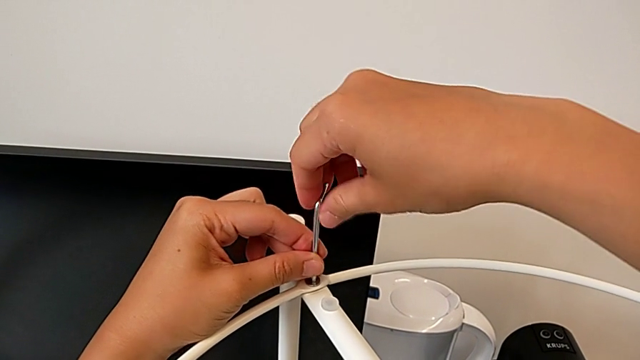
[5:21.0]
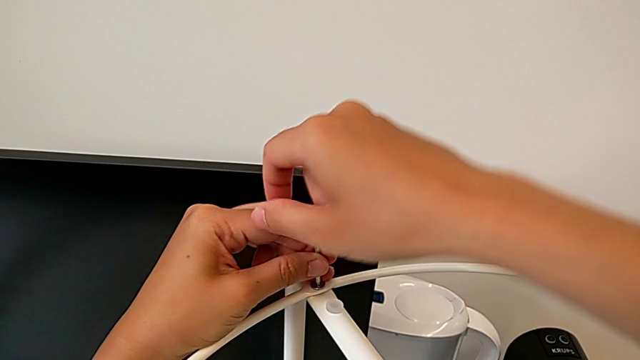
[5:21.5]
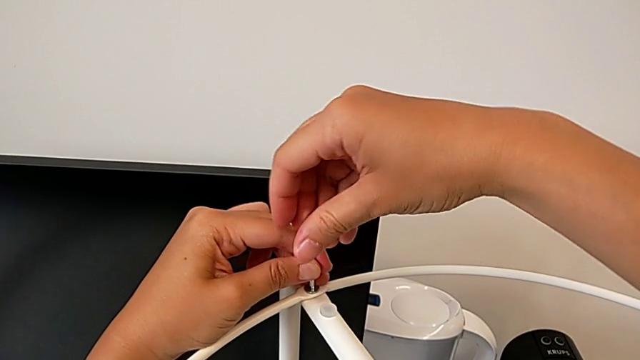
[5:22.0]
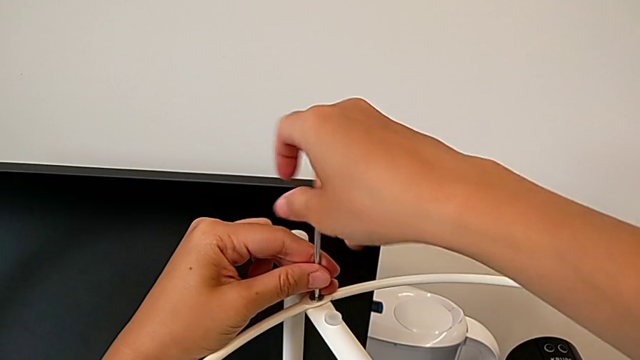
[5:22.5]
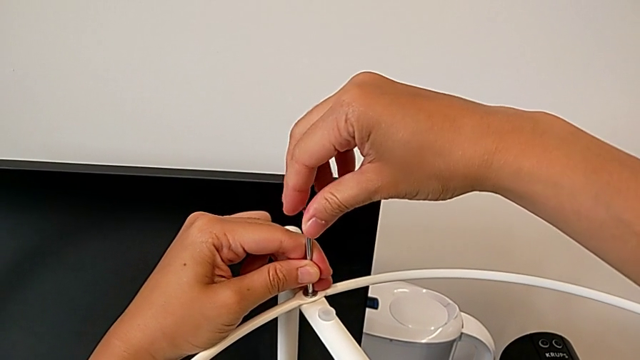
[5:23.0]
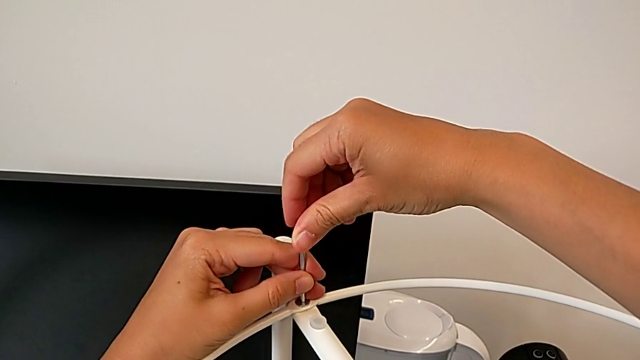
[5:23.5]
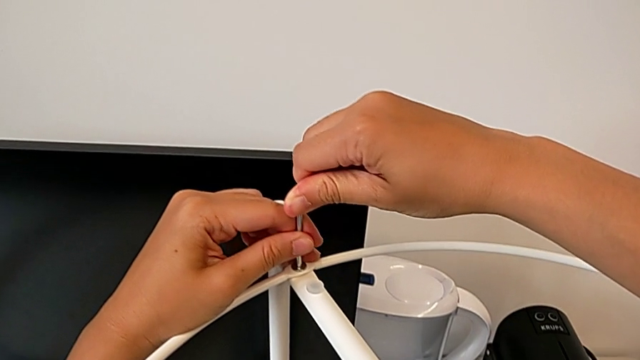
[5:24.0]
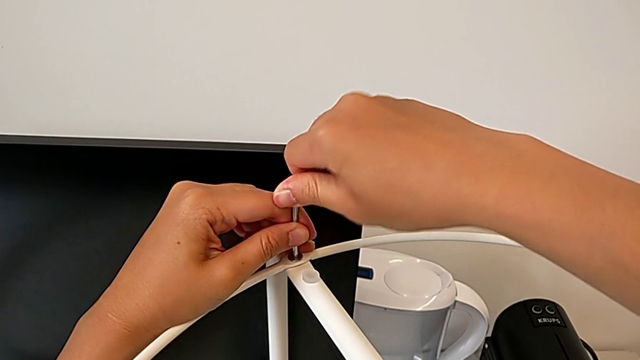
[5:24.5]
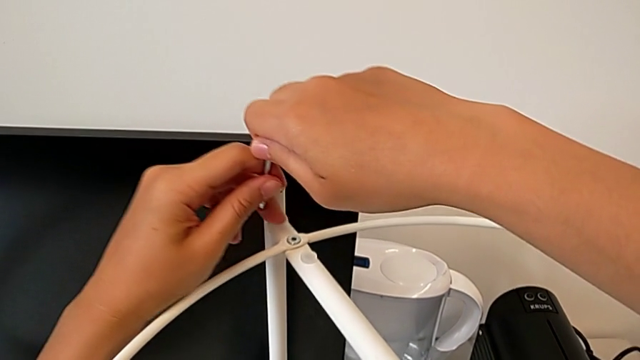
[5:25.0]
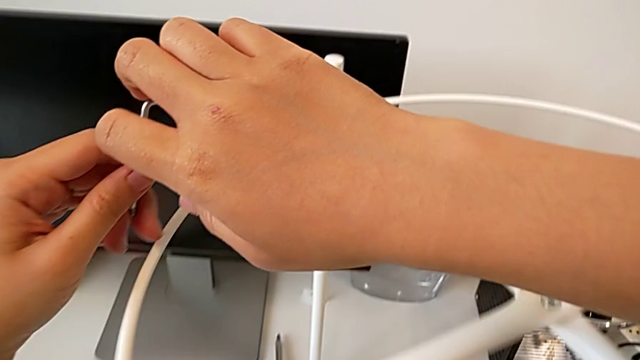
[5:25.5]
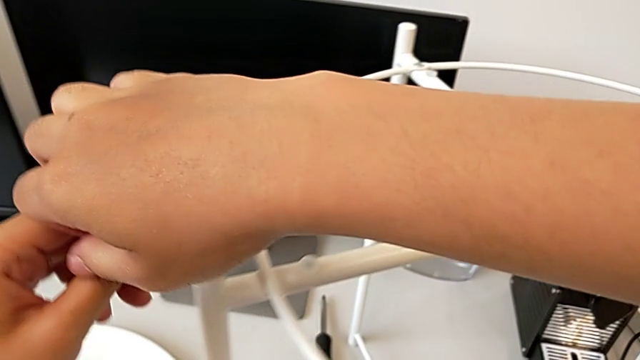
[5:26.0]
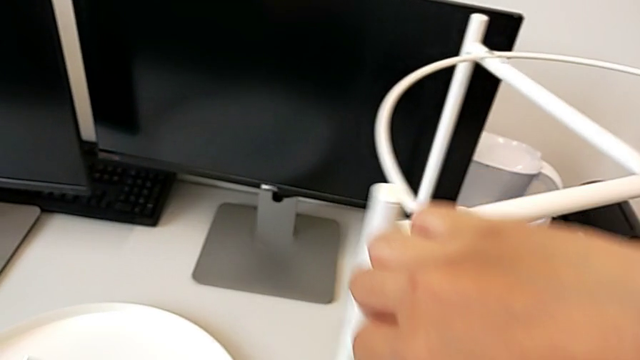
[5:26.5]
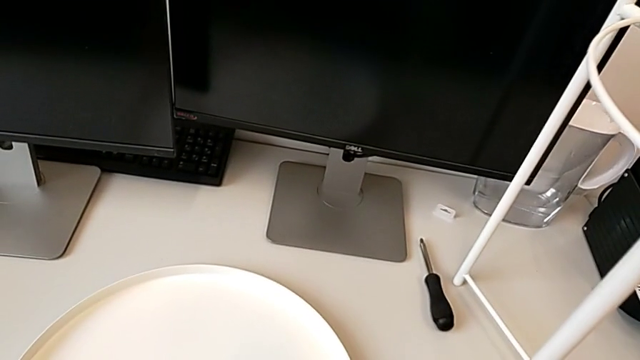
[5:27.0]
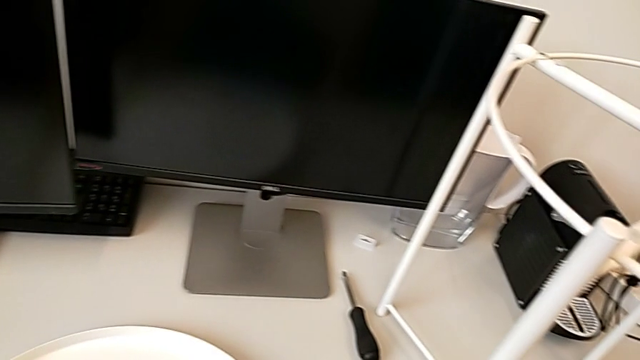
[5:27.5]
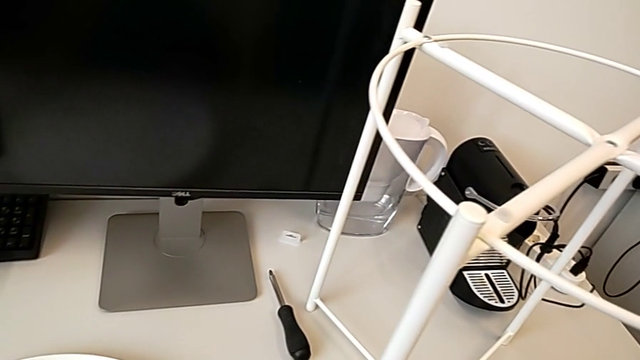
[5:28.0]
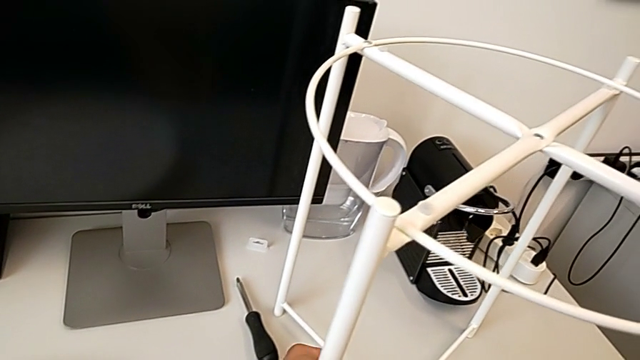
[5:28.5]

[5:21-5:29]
The camera wearer is assembling the circle. They keep screwing the hex socket head, withdraw the Allen wrench, grab it and place it.

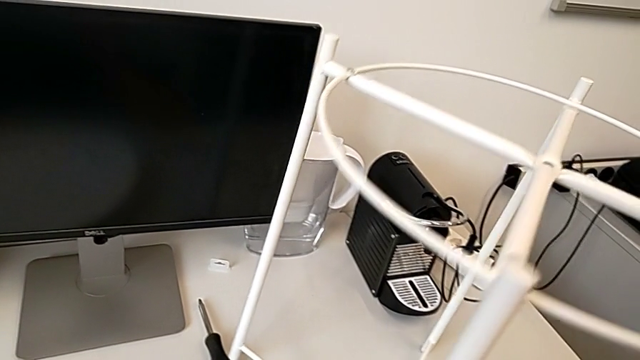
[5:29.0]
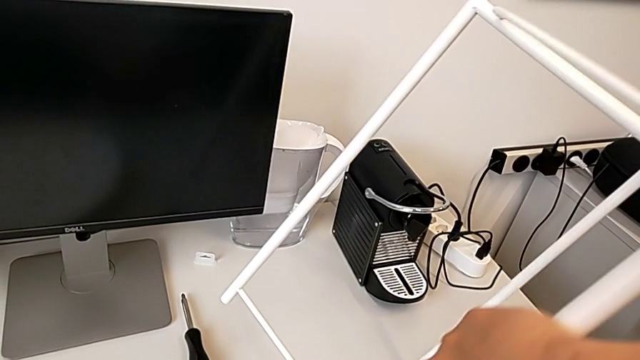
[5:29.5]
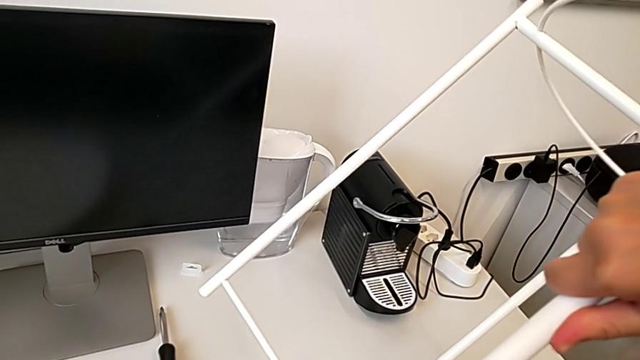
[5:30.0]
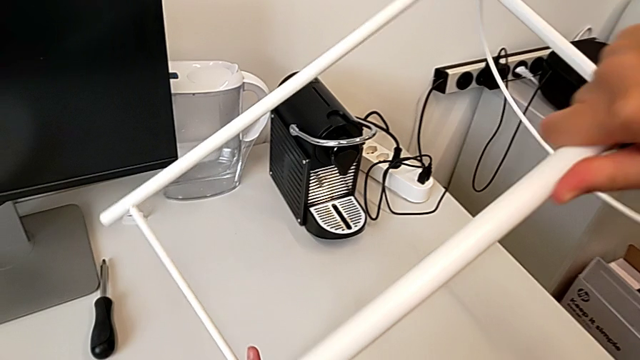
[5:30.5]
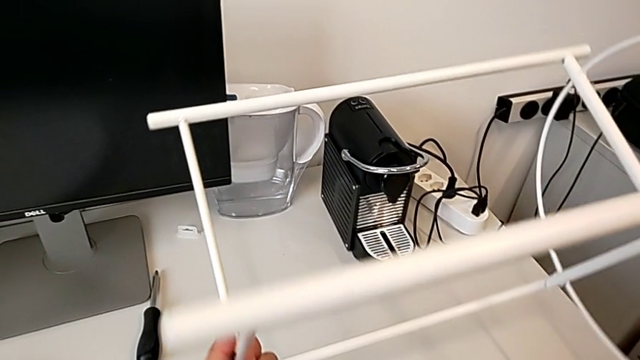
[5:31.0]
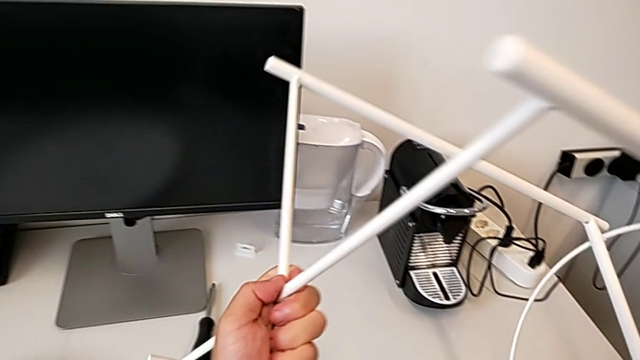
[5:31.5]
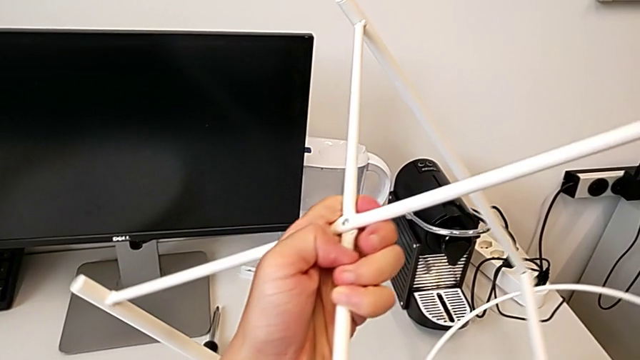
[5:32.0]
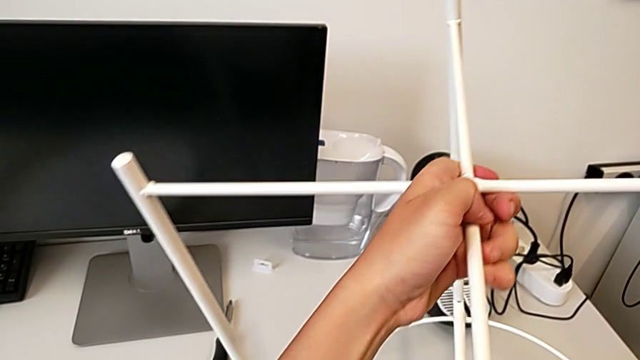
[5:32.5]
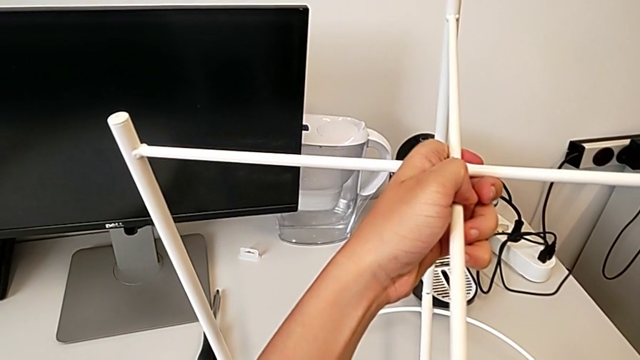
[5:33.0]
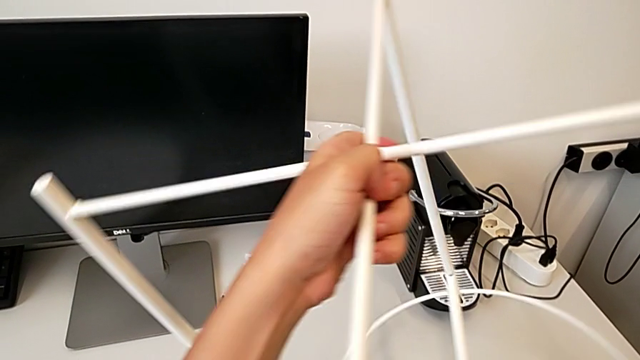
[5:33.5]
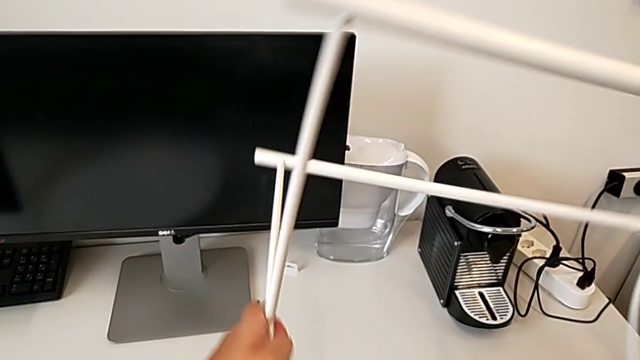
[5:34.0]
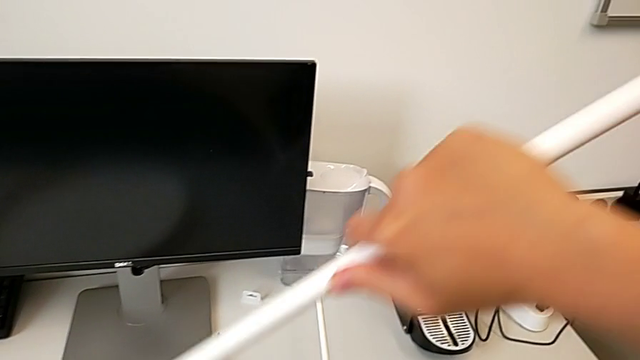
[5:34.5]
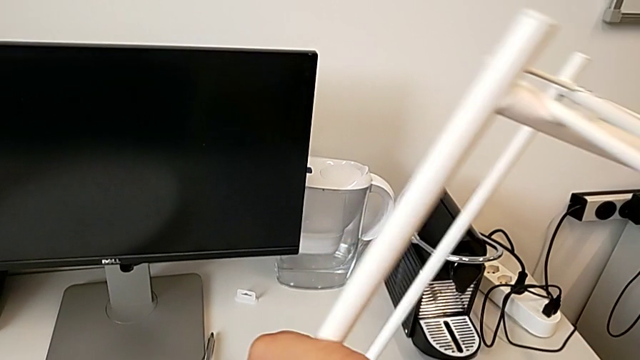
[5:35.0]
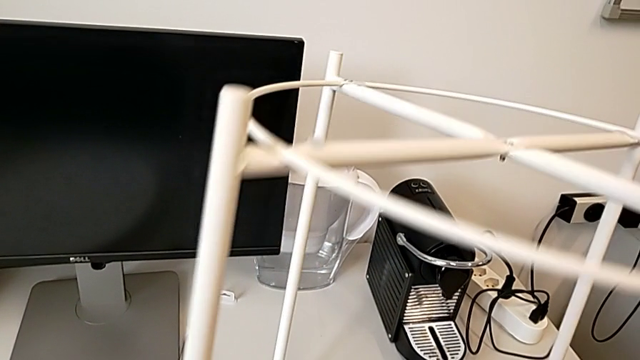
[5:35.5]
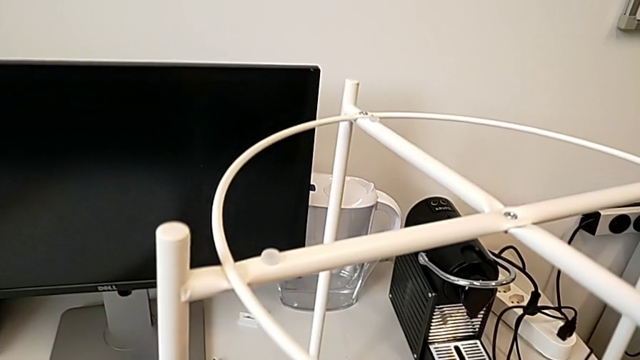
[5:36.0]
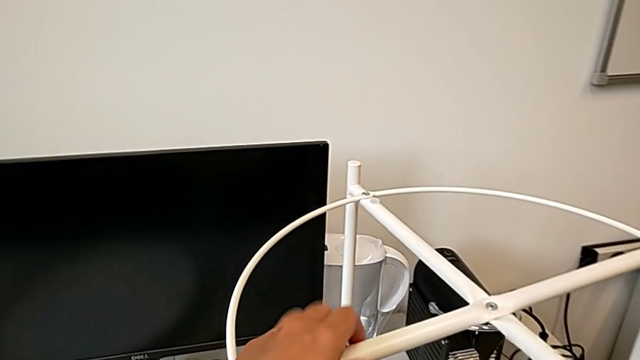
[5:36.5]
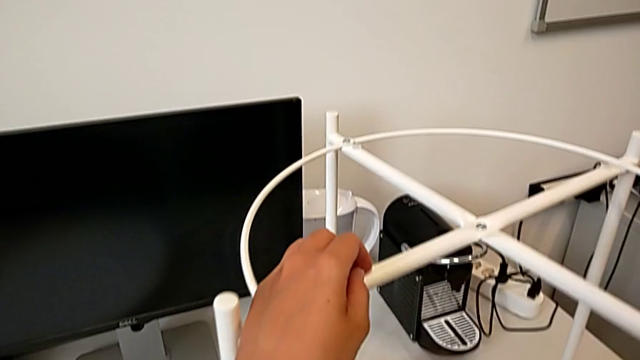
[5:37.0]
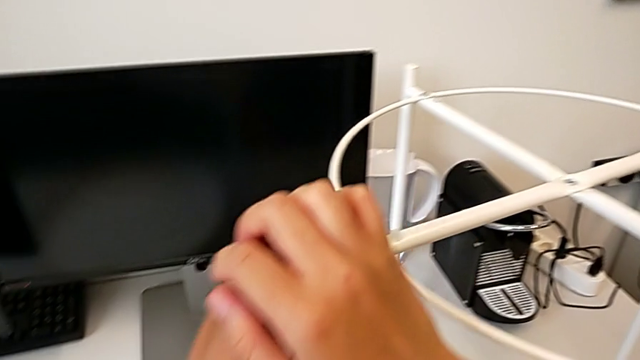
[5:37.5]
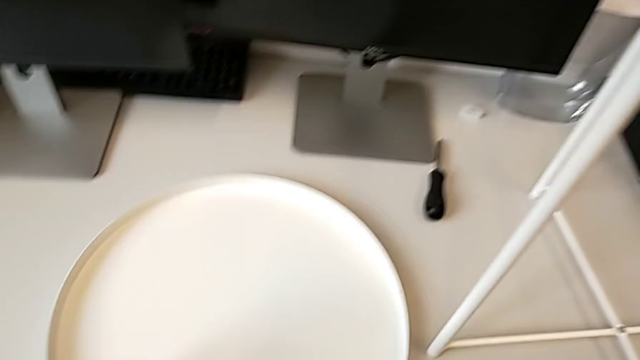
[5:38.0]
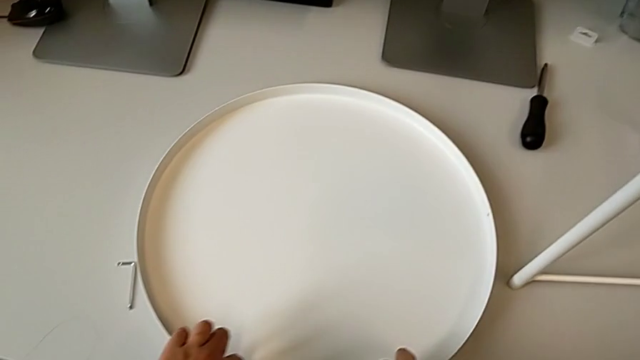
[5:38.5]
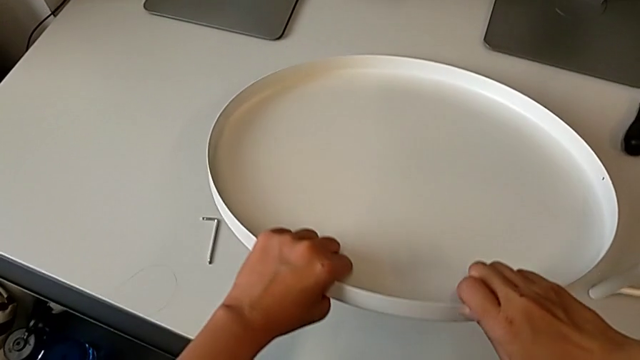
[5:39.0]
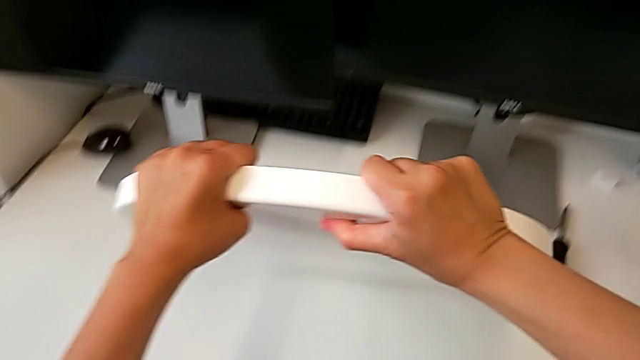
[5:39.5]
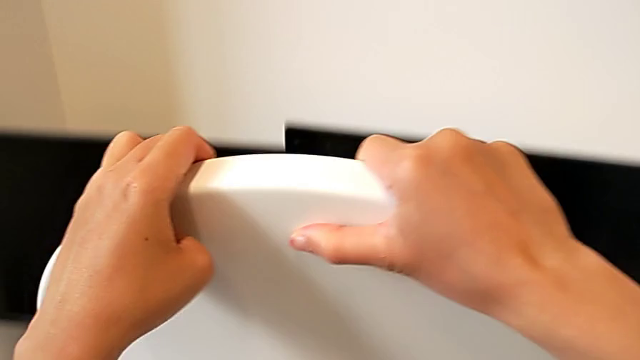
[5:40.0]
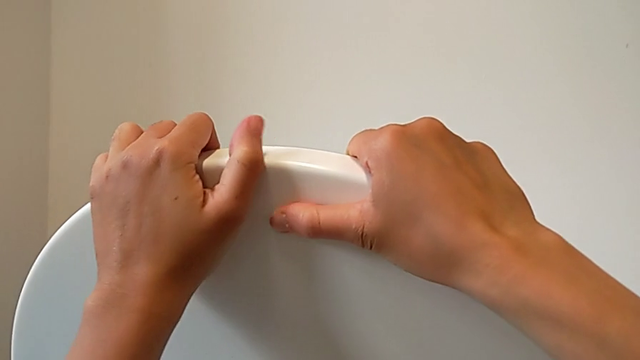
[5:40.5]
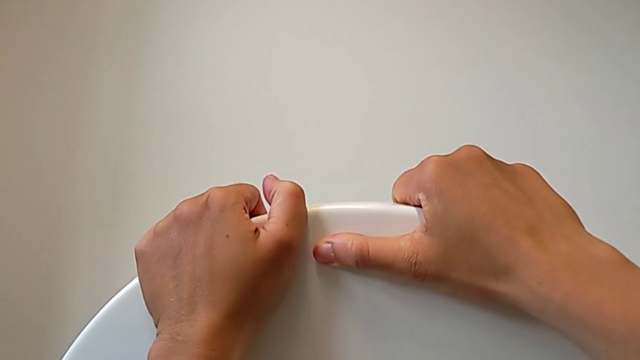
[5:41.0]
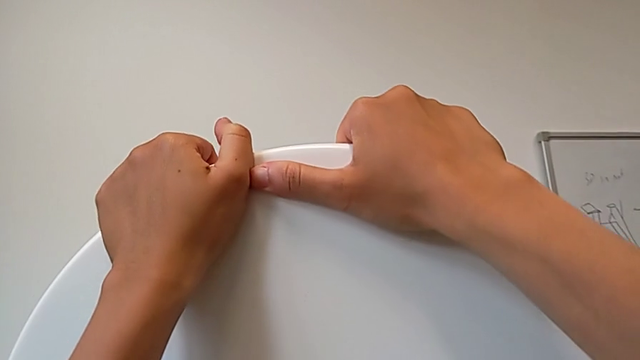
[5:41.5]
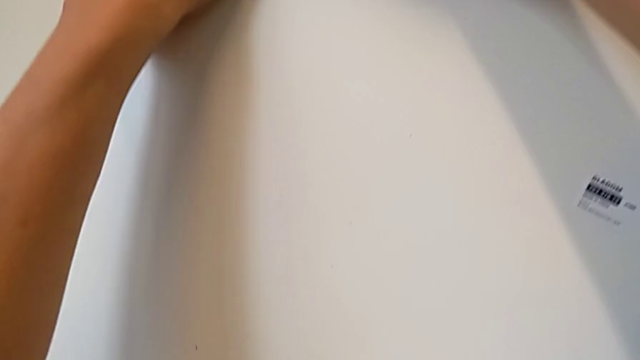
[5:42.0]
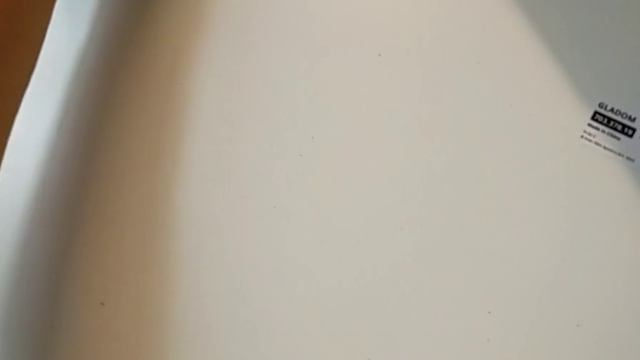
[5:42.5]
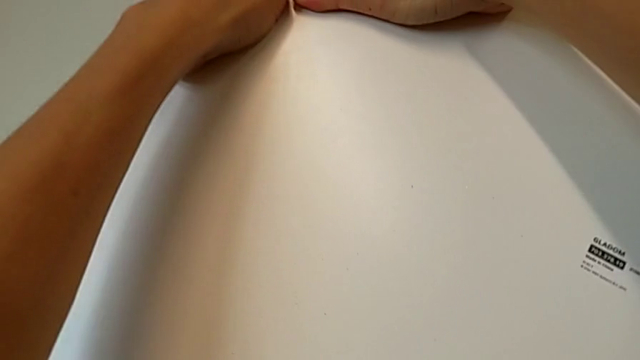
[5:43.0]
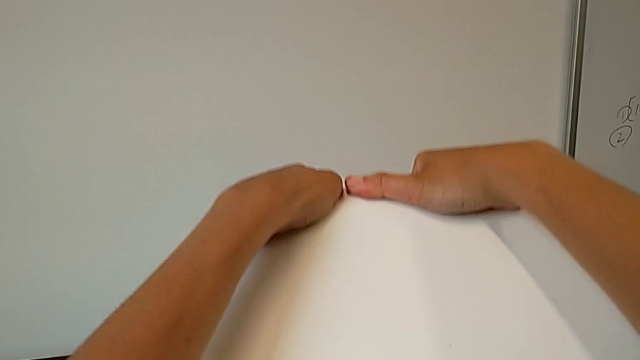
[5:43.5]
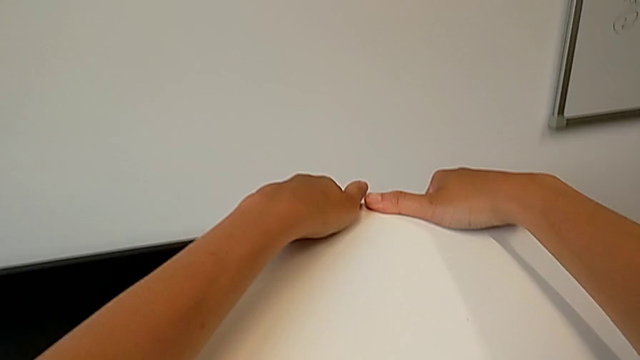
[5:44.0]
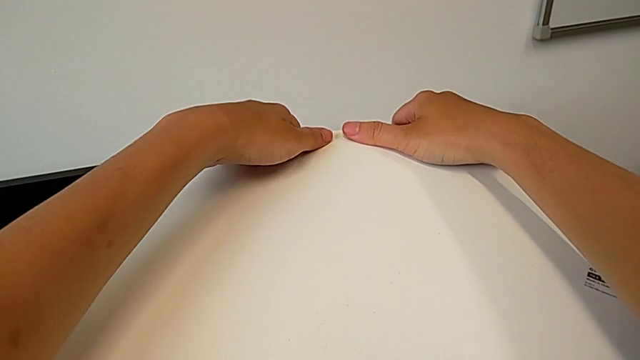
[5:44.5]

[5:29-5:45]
The camera wearer is putting the tray on the circle. They grab the tray table, wrongly rotate and place it, rotate it, place it, approach the tray, grab it, lift it and wrongly place it.
